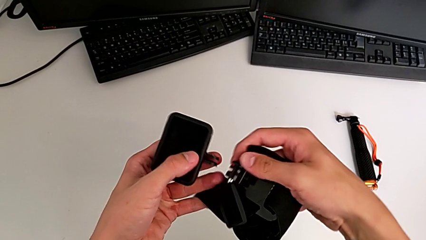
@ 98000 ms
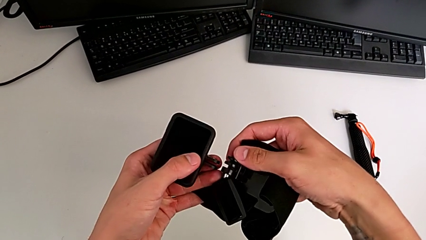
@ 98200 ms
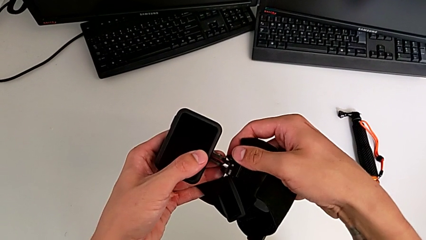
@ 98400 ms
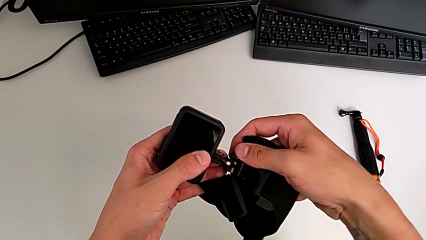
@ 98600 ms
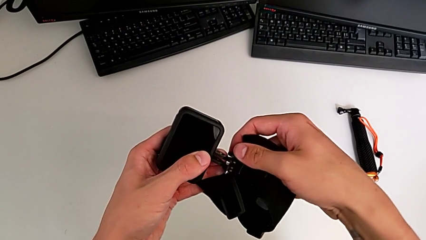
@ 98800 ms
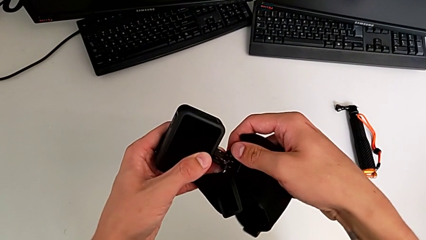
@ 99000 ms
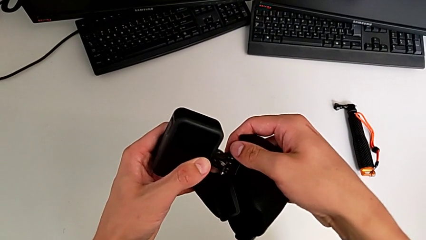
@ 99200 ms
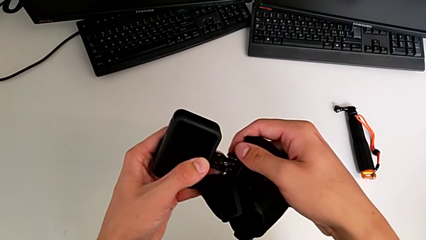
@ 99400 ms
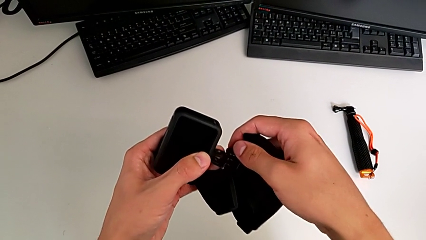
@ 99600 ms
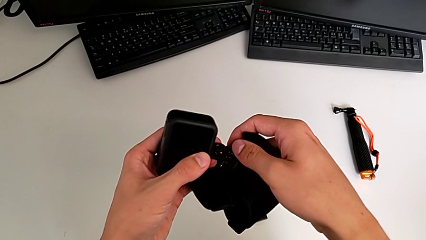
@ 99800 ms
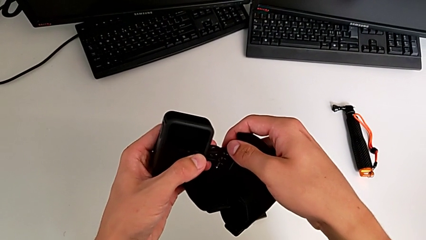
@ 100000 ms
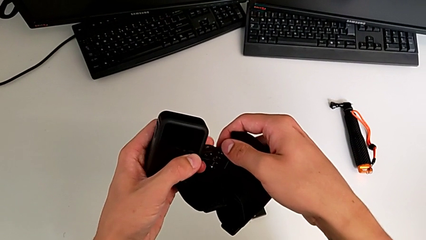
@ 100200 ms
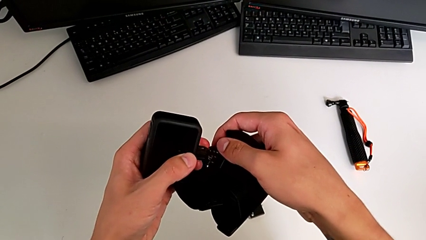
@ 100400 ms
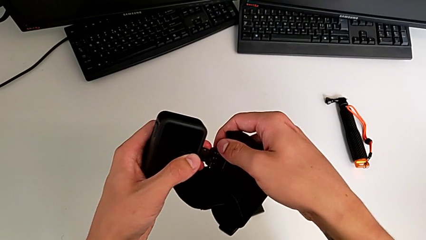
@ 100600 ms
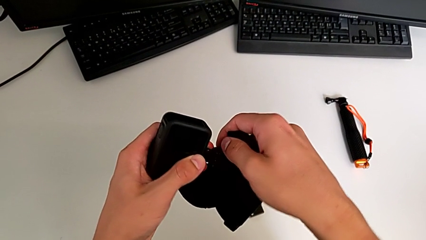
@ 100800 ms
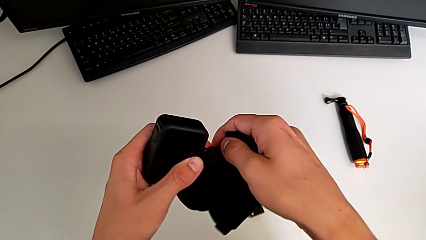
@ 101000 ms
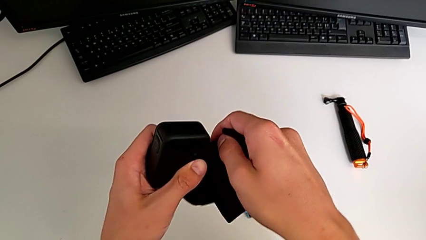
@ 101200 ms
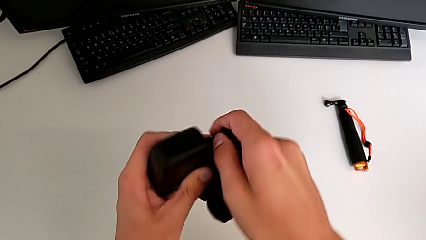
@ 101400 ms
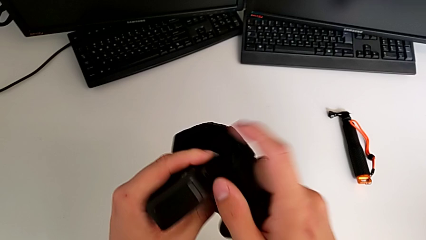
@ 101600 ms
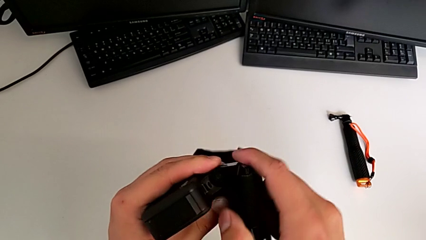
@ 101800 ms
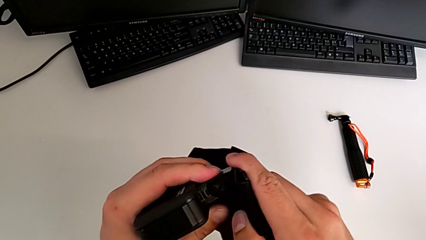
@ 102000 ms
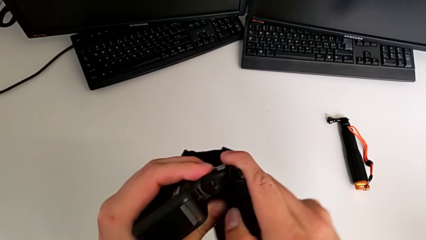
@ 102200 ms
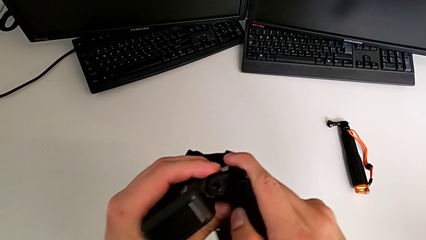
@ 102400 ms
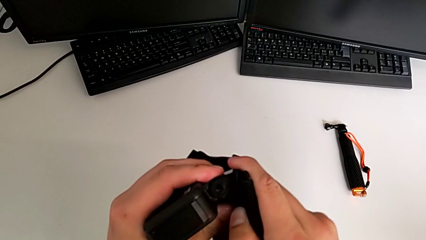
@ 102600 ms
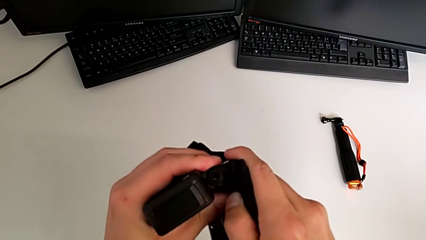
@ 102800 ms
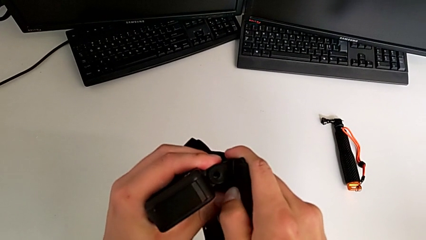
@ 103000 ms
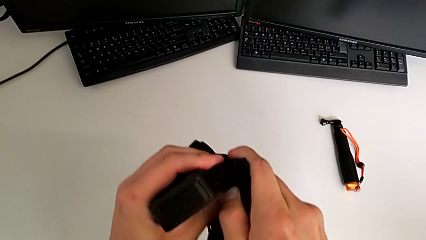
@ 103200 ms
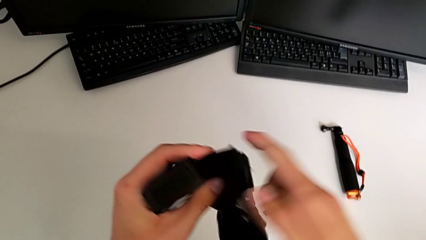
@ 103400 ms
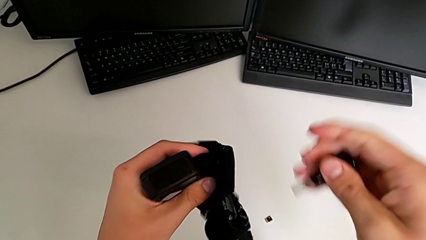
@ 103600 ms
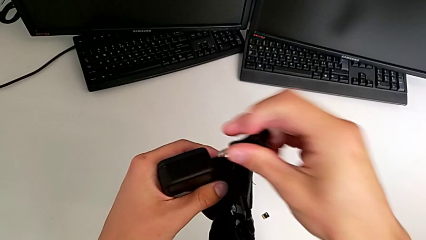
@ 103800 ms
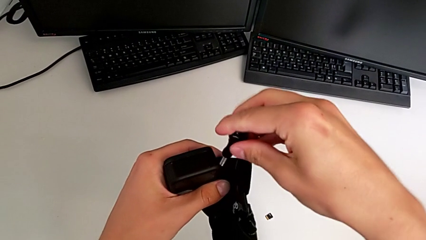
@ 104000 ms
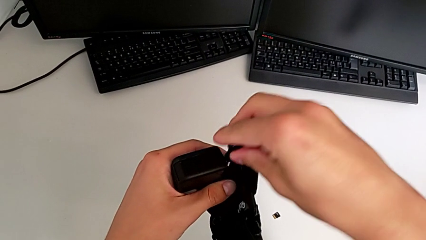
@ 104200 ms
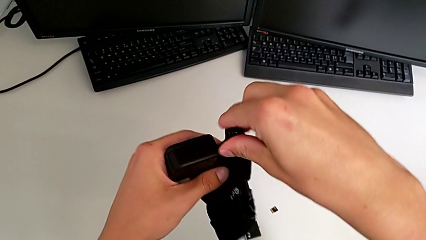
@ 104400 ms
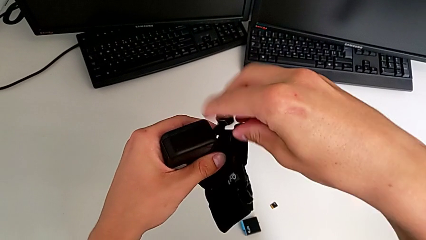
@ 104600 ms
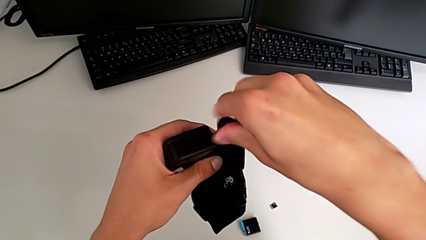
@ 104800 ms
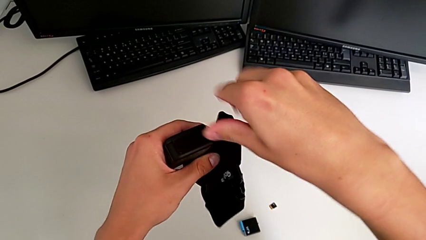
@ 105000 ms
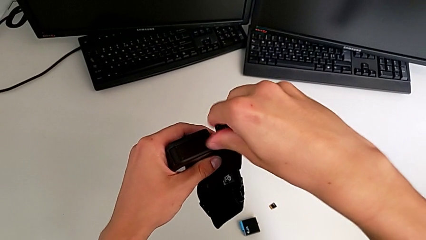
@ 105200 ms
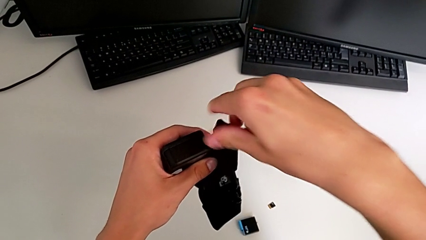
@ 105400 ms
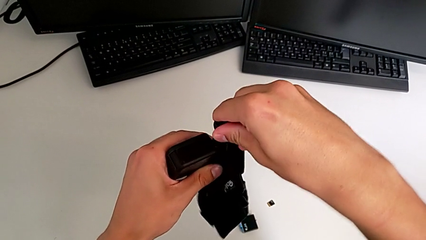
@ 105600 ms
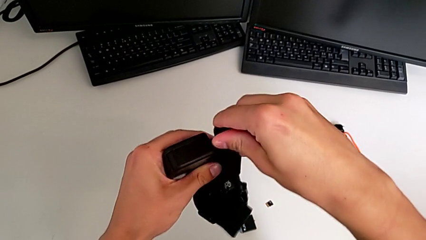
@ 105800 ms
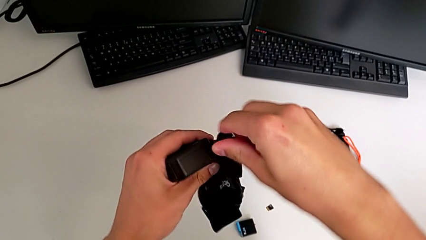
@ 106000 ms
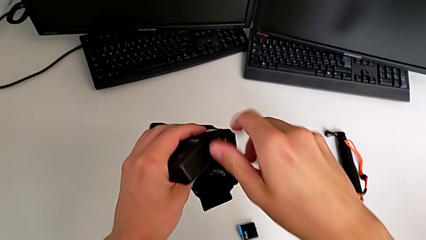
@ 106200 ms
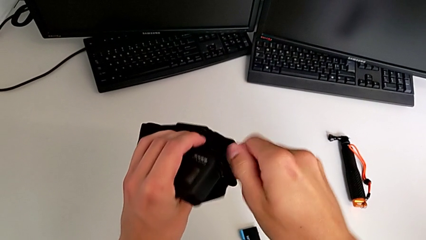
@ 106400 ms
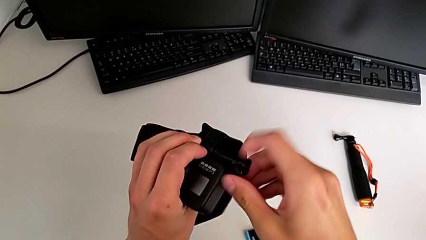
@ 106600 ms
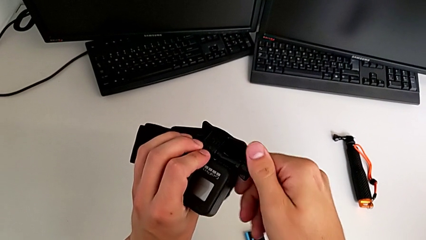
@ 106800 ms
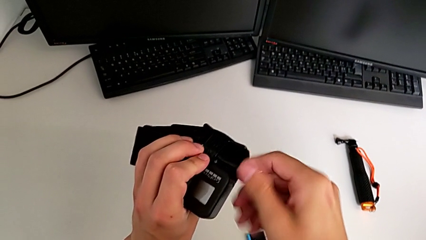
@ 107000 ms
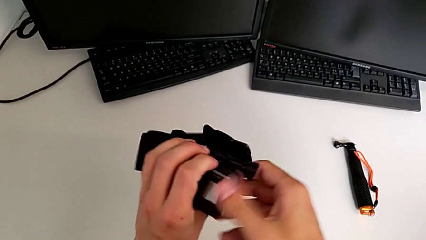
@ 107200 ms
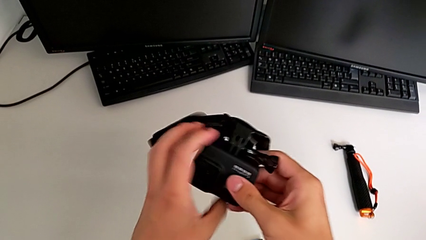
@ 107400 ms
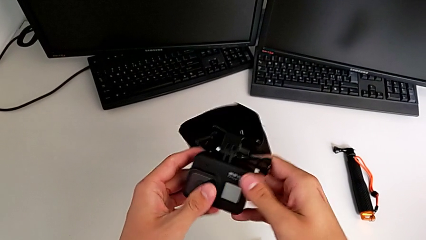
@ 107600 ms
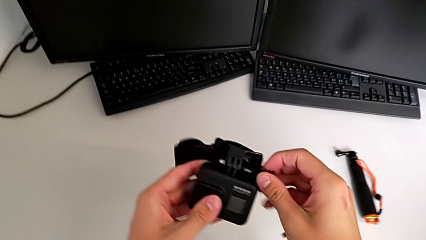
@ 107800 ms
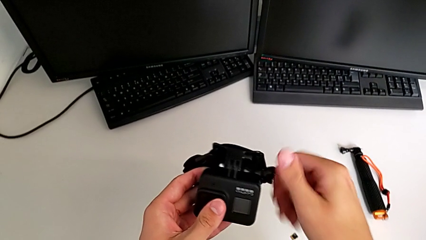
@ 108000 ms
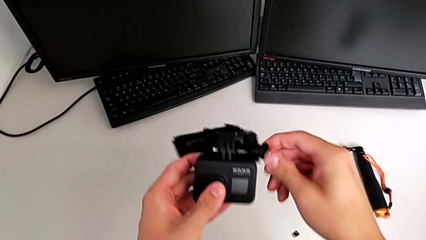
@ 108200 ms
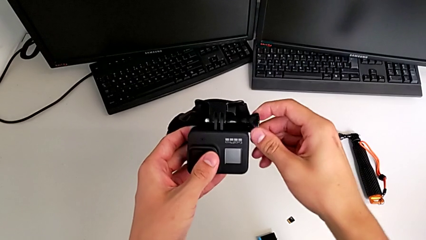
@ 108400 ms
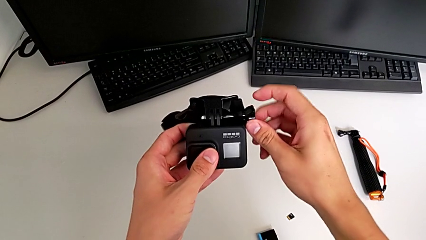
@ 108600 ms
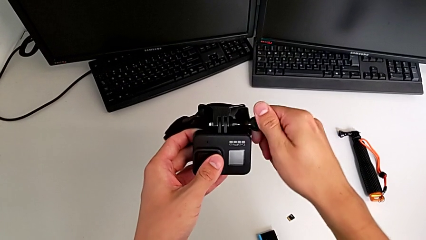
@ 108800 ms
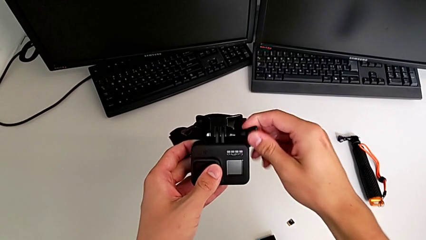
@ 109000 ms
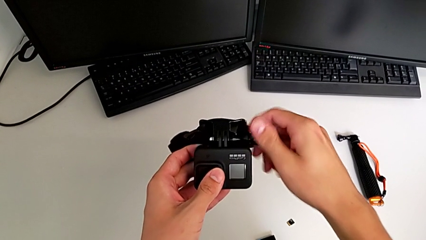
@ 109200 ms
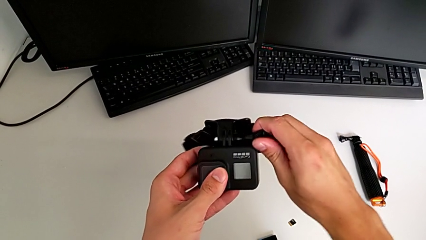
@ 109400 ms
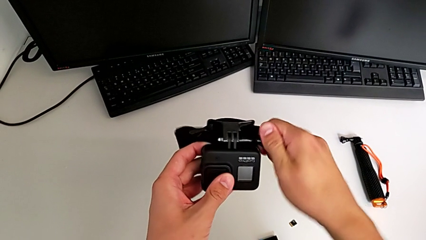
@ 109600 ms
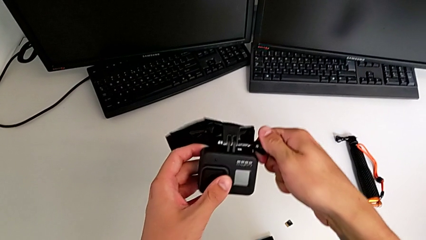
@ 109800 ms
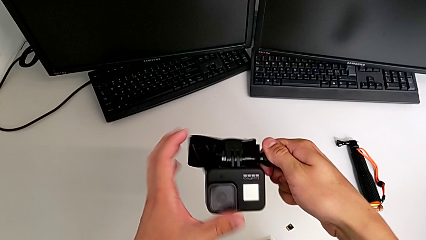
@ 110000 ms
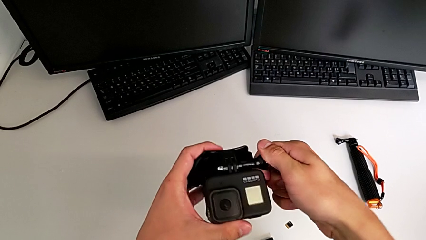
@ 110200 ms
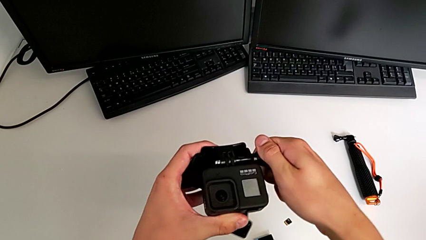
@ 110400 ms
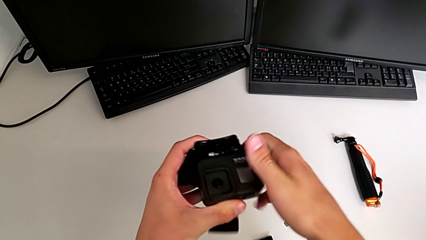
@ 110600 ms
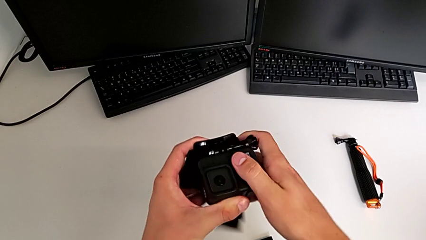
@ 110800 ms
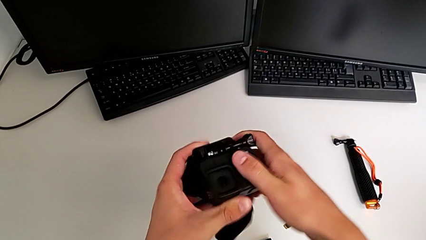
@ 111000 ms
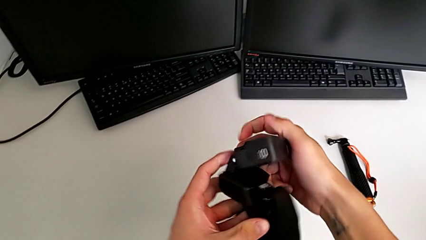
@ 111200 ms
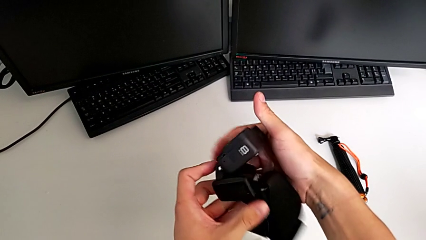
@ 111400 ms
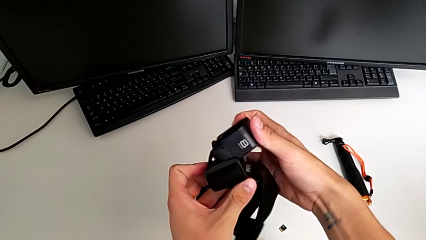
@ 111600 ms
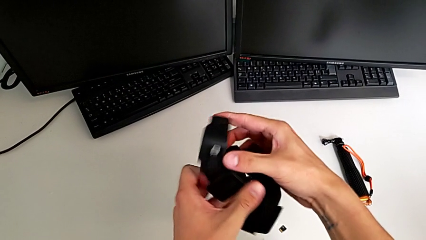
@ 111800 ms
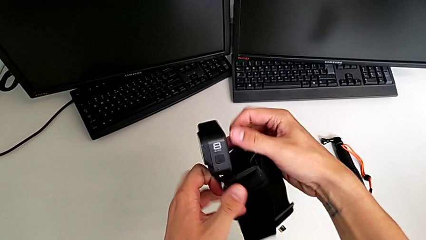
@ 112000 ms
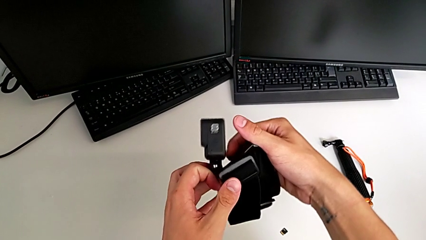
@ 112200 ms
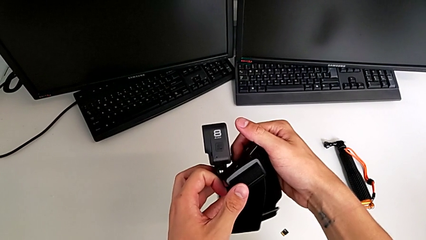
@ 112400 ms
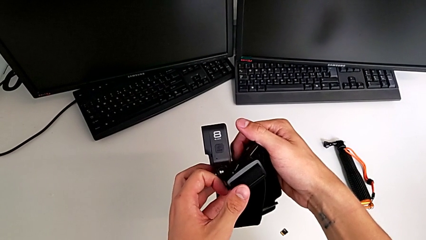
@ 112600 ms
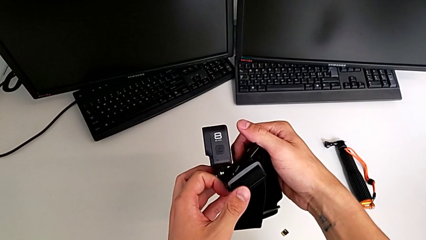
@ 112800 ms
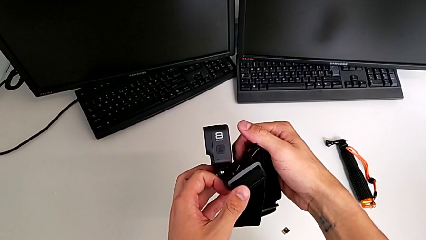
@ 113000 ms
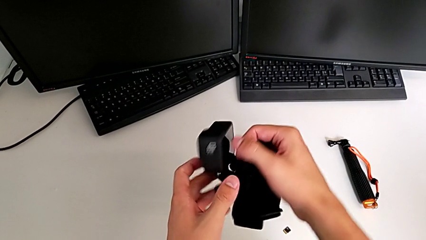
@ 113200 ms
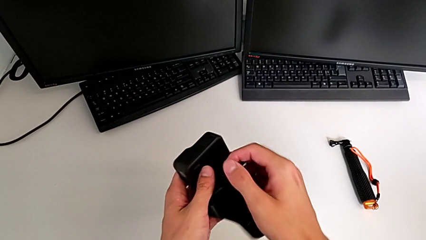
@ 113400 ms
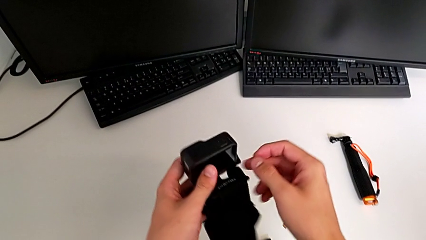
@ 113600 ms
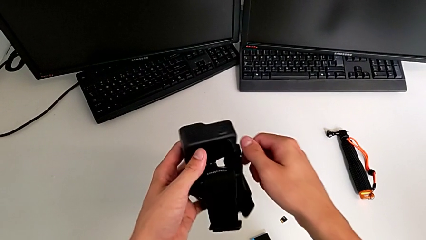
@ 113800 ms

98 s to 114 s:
The camera wearer is placing a strap on the GoPro. They assemble the strap, screw the screw and inspect the GoPro.
